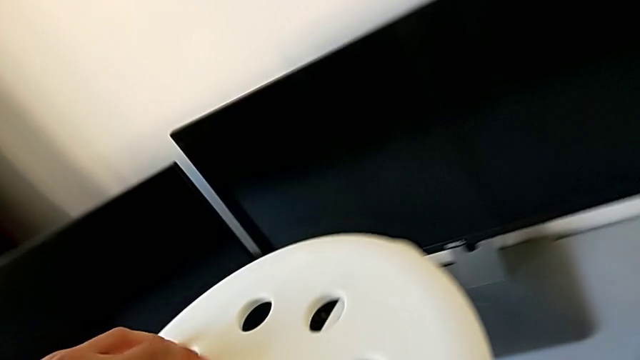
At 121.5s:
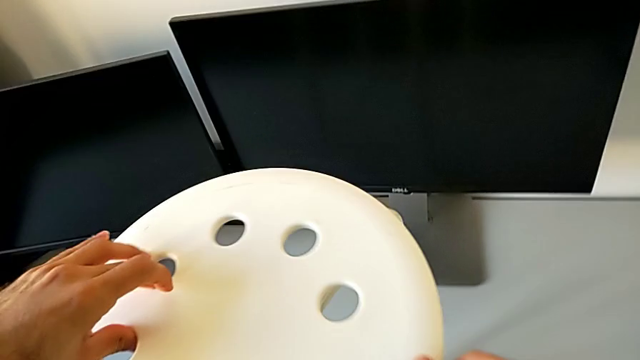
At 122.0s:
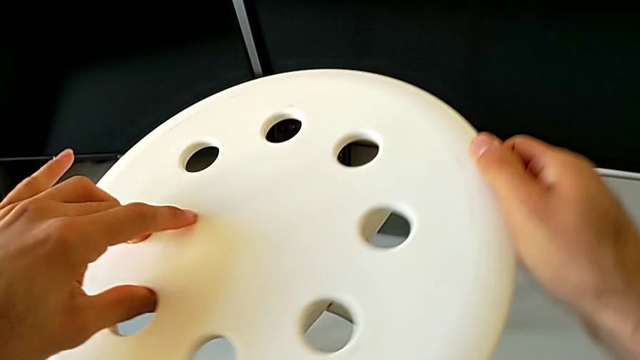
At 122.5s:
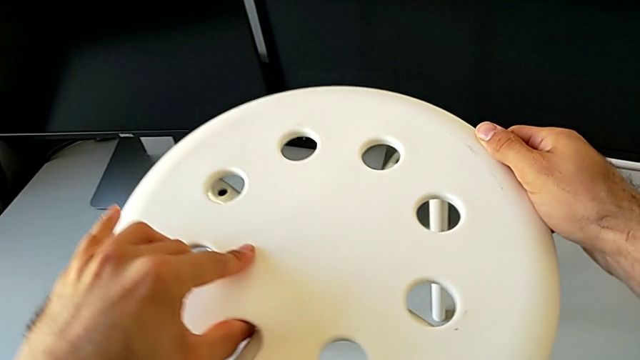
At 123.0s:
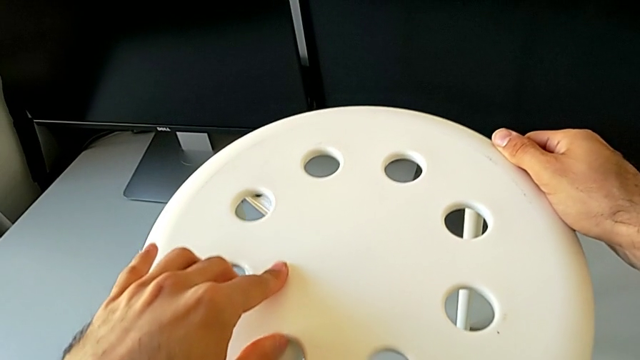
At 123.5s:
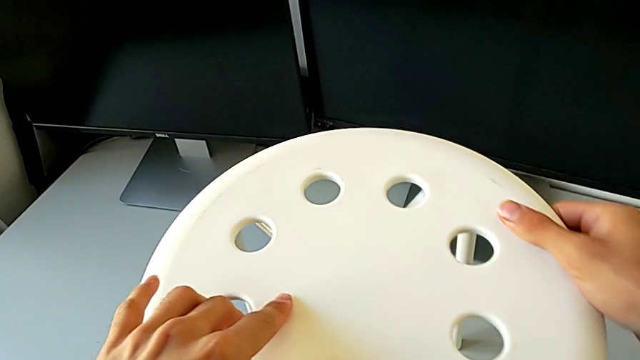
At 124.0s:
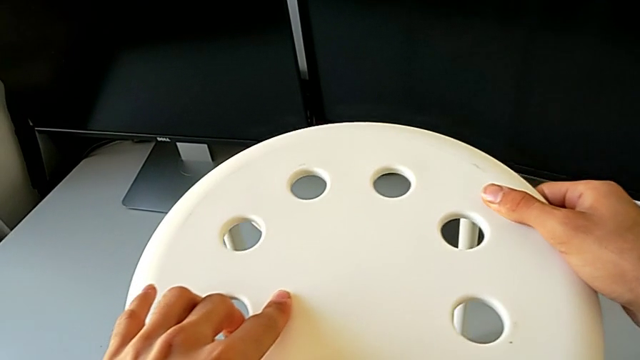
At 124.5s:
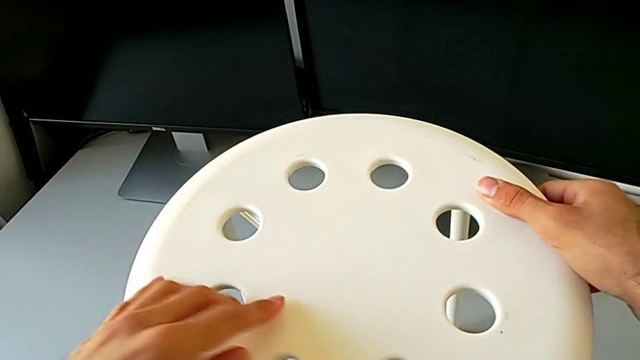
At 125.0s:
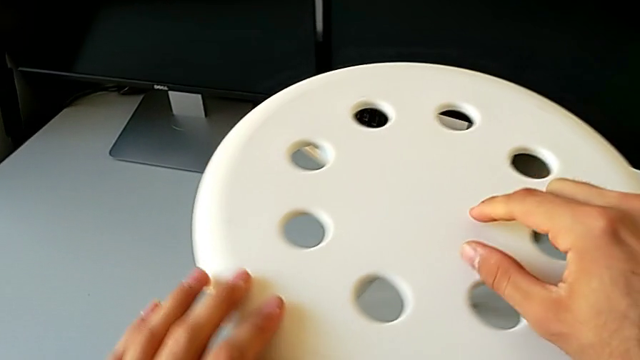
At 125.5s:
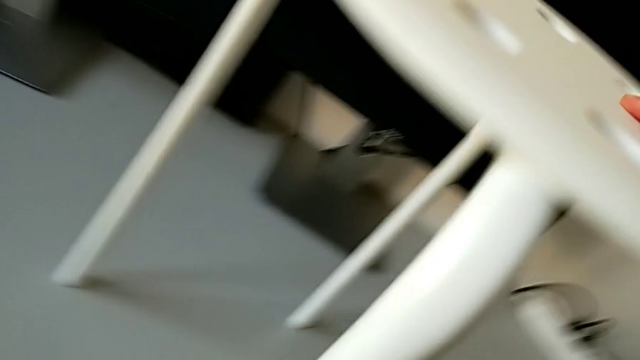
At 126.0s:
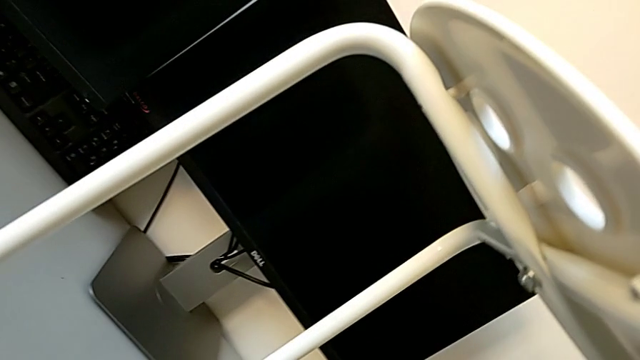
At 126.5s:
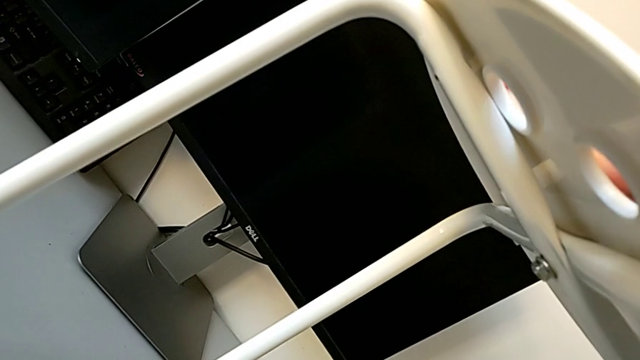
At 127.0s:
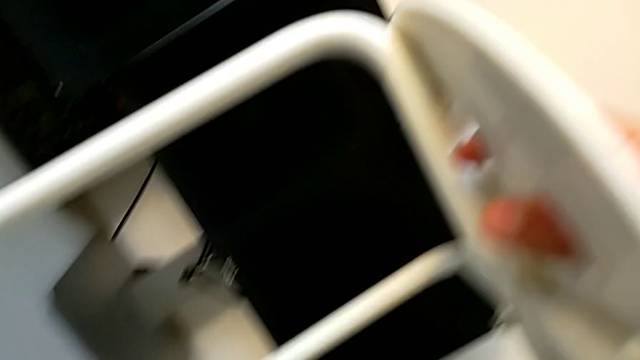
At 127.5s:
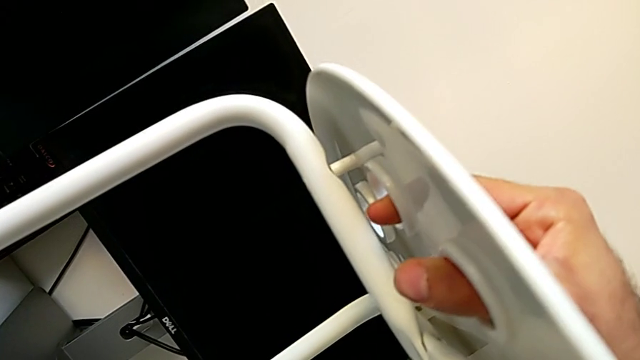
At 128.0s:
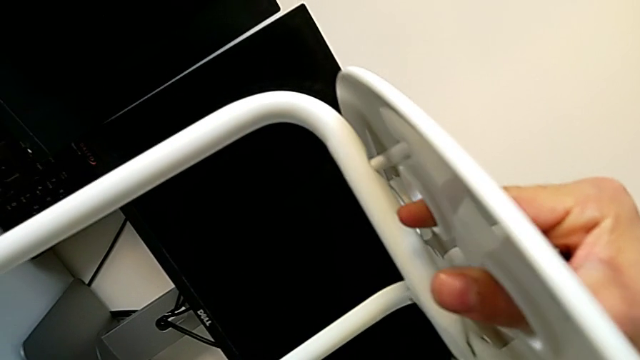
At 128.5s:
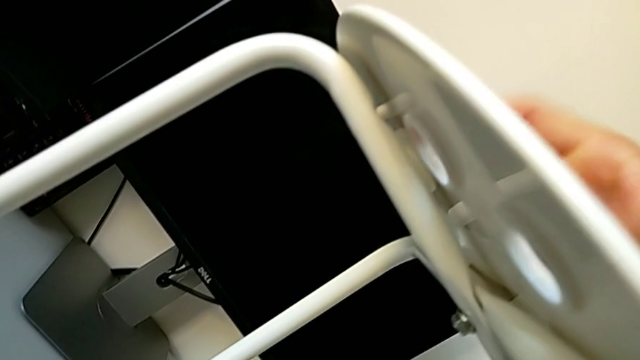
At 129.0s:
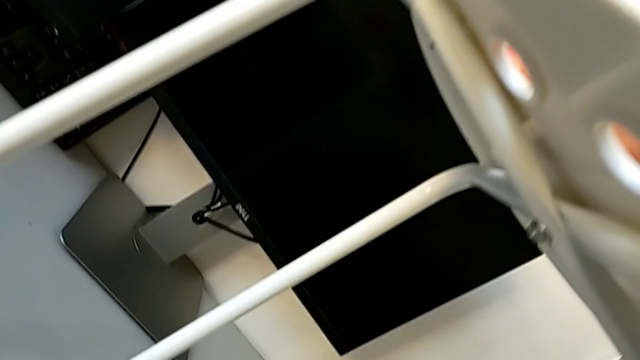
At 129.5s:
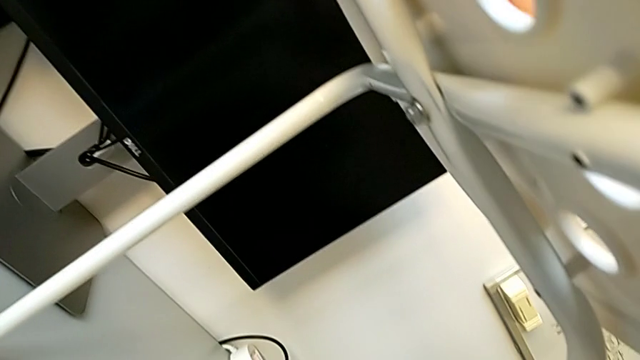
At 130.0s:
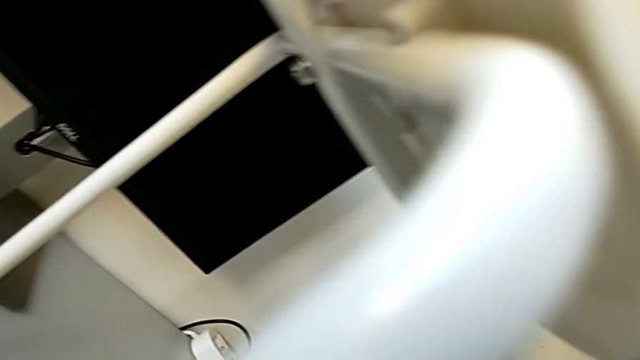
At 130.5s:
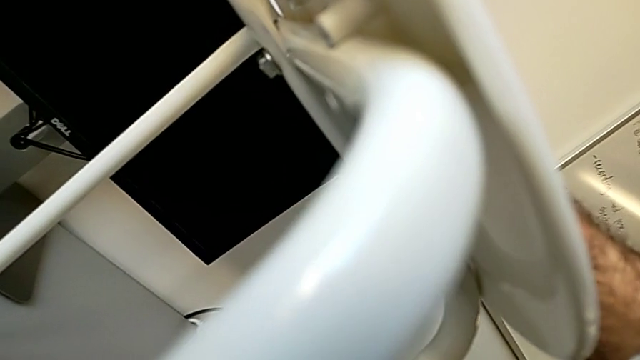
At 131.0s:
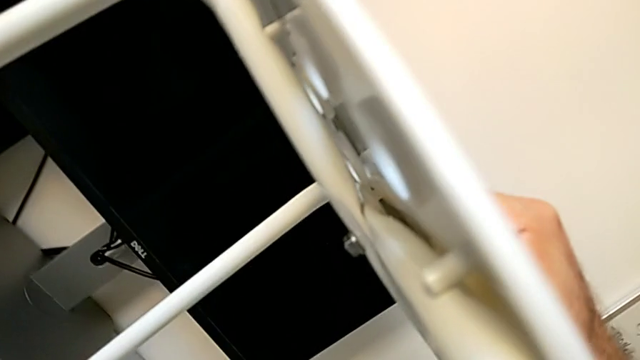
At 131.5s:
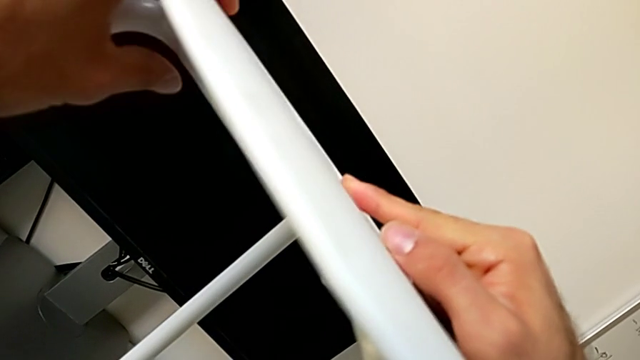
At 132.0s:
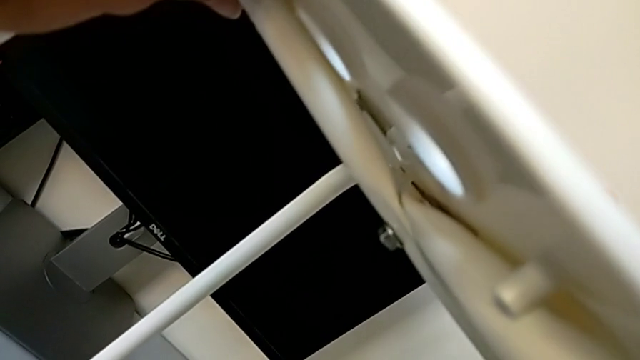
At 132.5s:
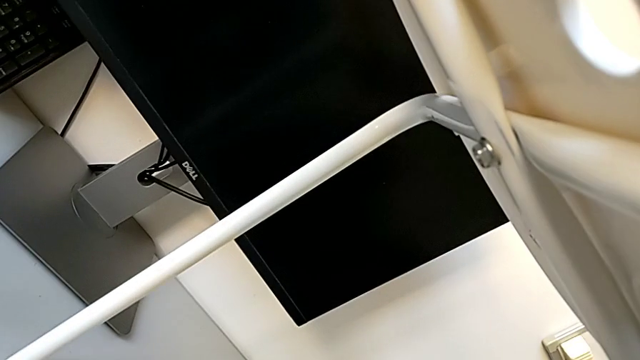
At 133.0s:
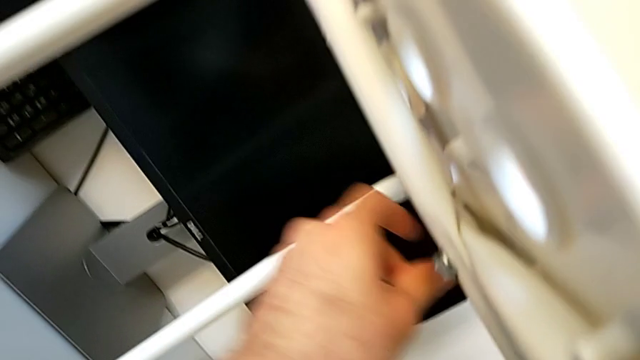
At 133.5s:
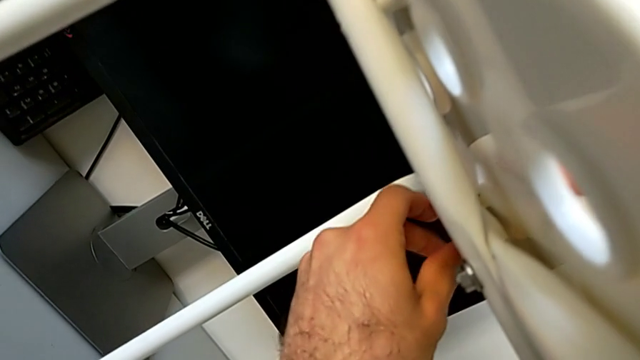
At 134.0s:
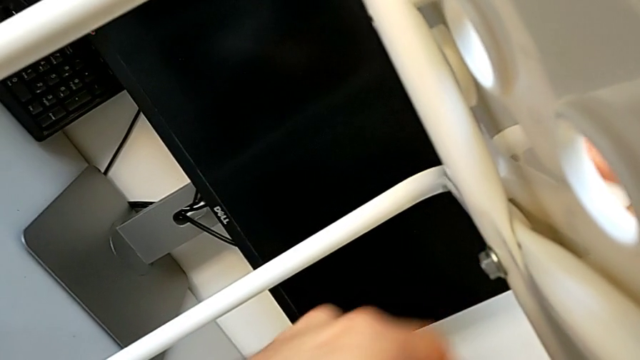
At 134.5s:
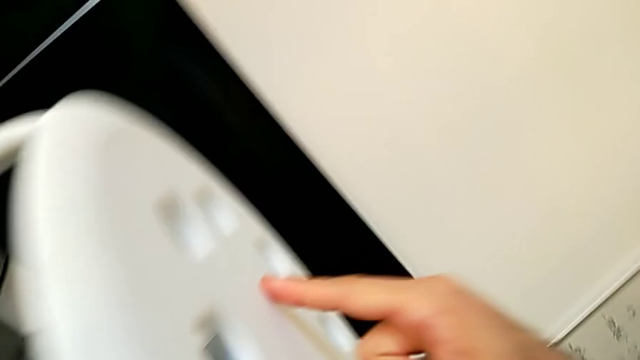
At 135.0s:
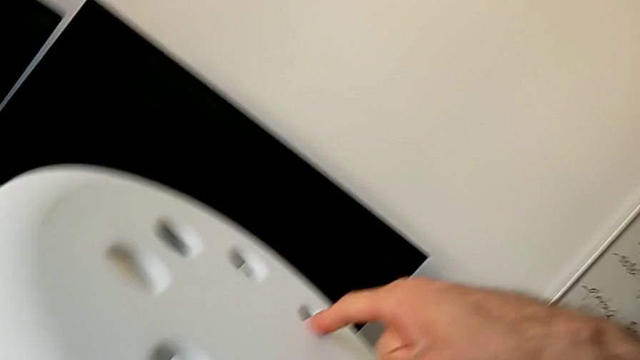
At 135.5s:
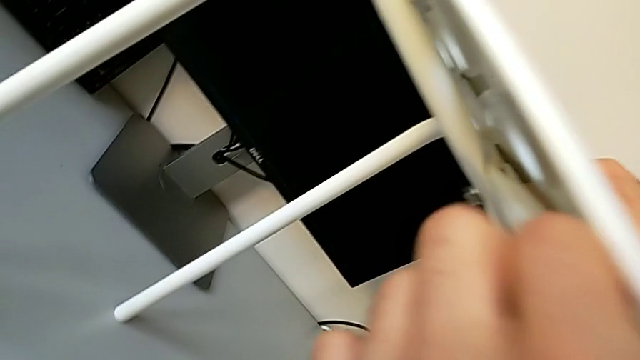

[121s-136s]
The camera wearer is assembling the seat with the legs. They align the seat and inspect it.

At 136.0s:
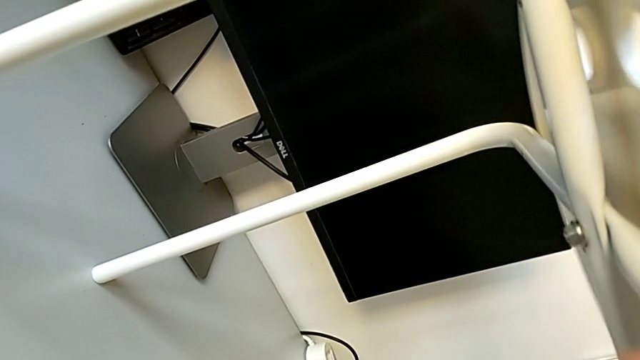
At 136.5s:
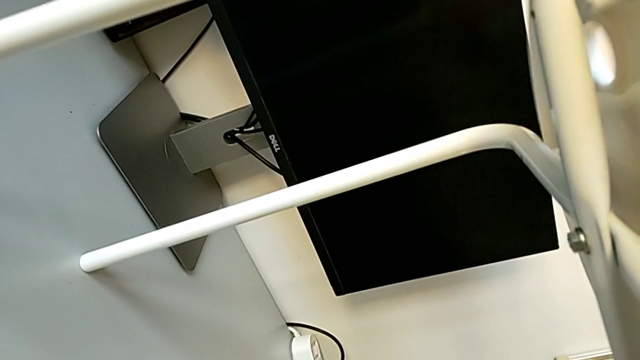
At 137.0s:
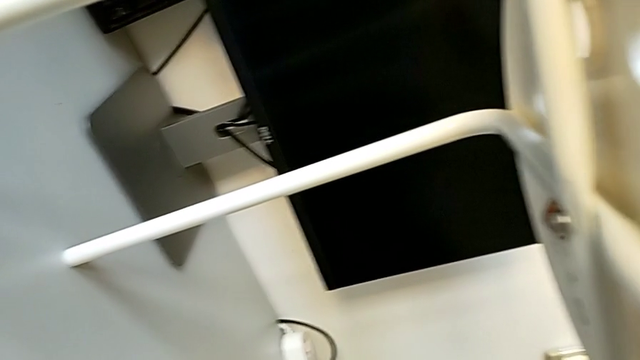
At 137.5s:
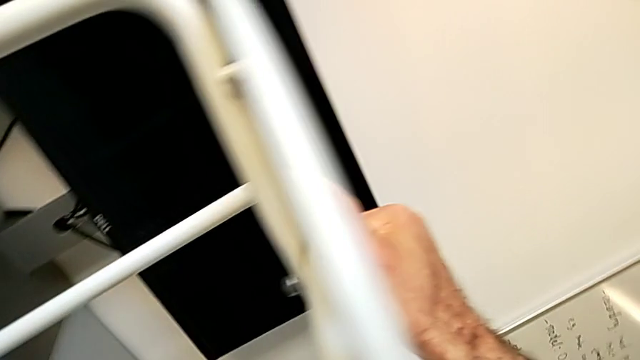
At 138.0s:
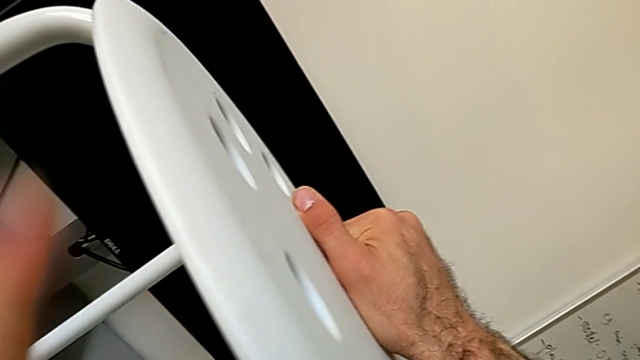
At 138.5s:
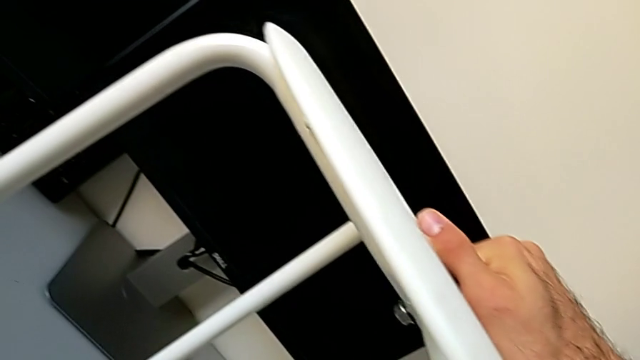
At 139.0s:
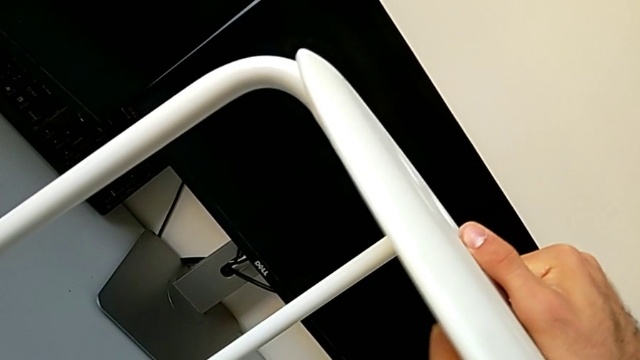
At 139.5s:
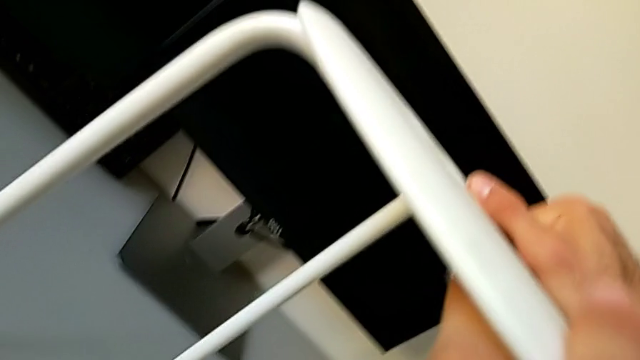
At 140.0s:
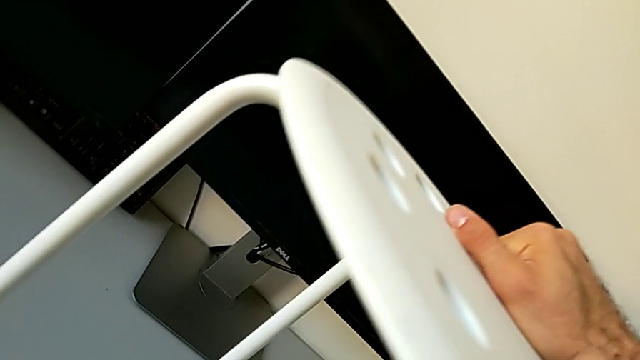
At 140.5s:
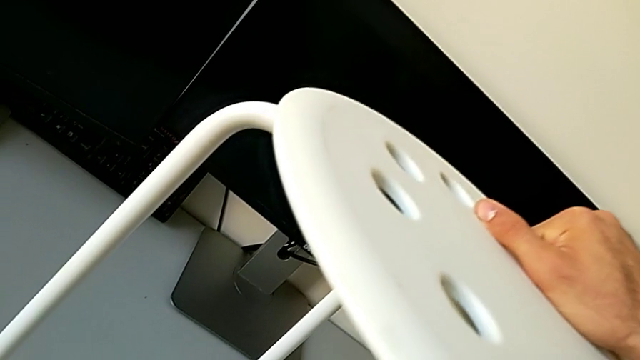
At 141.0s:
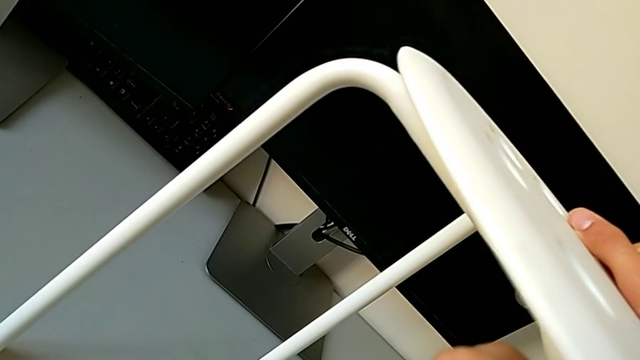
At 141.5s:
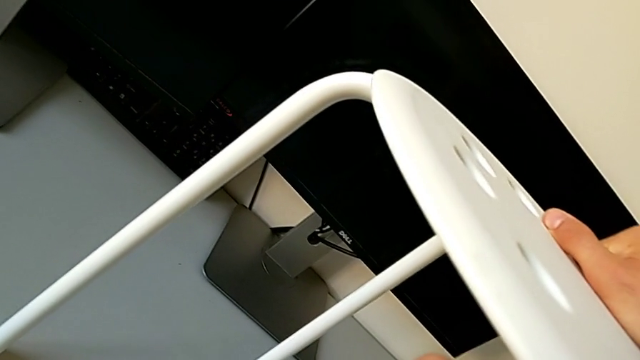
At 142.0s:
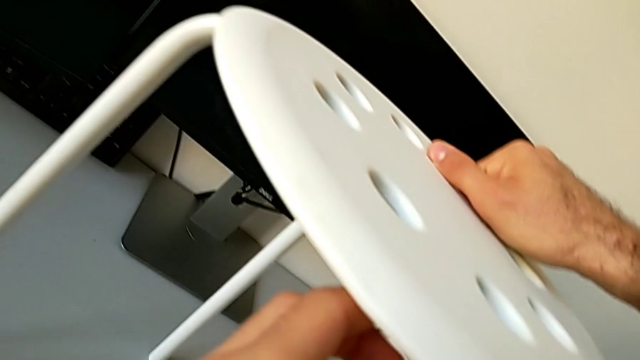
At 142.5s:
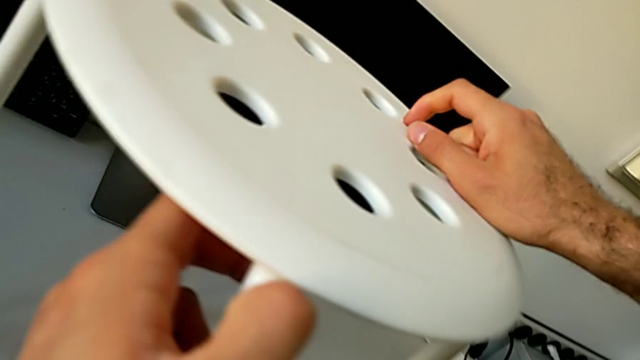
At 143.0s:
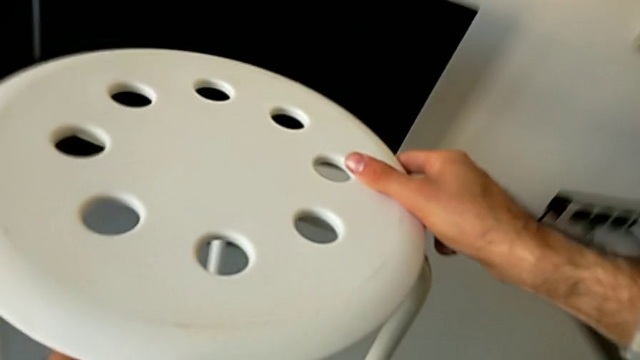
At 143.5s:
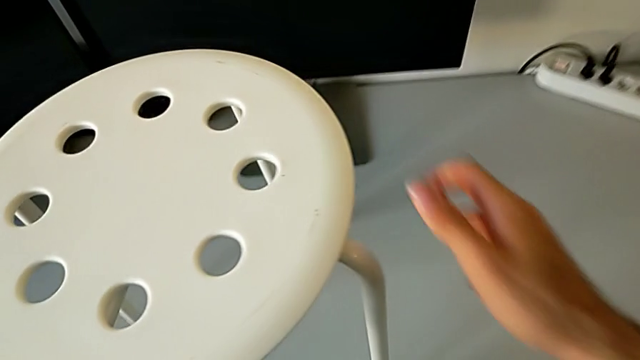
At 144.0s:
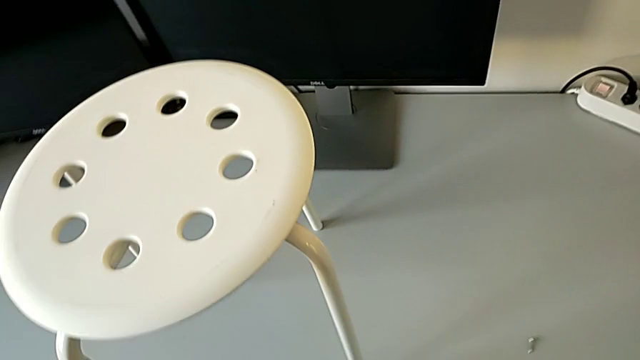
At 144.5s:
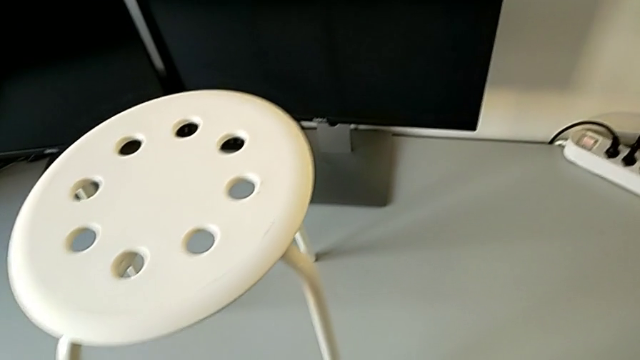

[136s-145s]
The camera wearer is assembling the seat with the legs. They align the seat and begin to align it.
